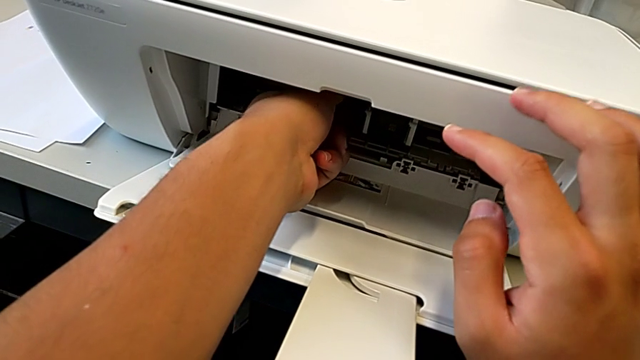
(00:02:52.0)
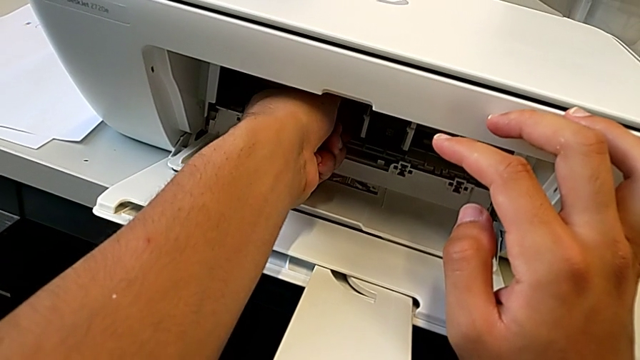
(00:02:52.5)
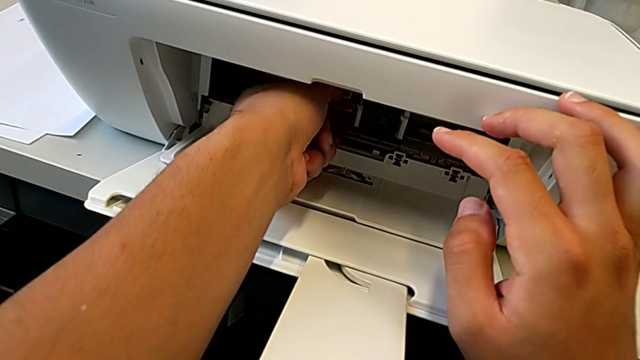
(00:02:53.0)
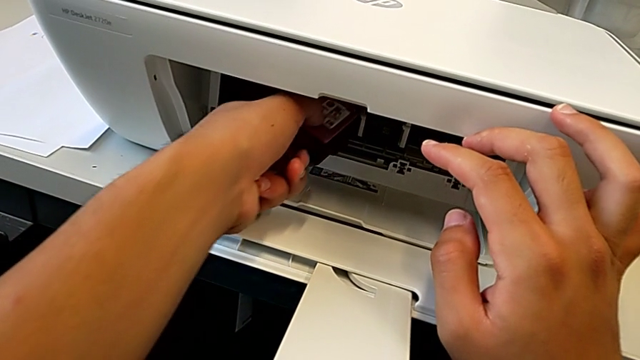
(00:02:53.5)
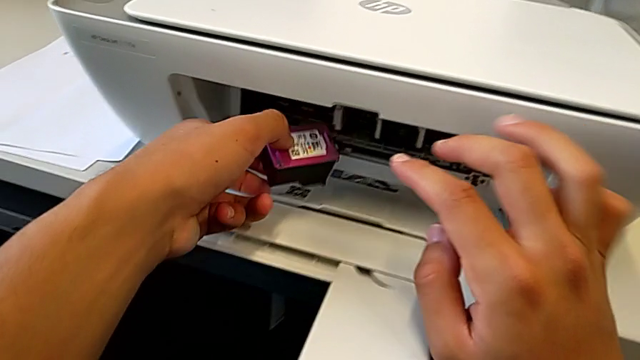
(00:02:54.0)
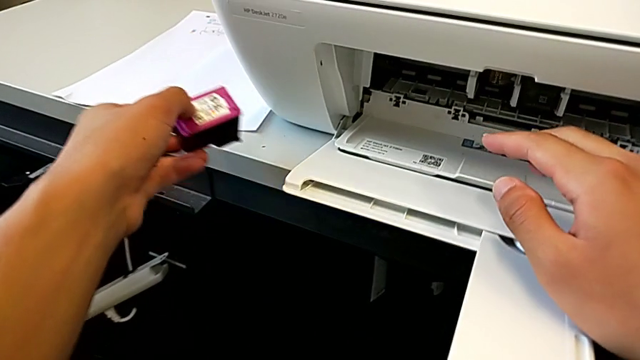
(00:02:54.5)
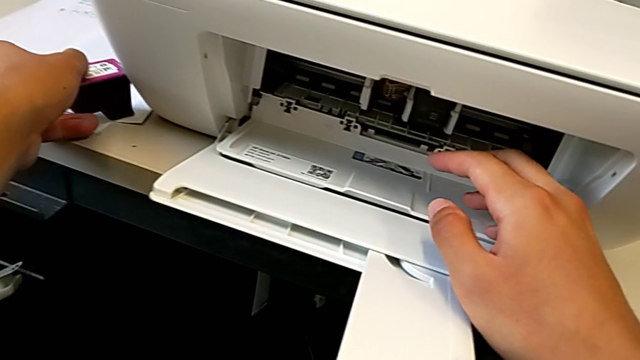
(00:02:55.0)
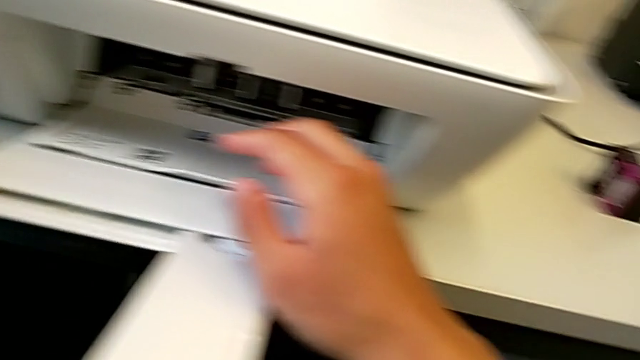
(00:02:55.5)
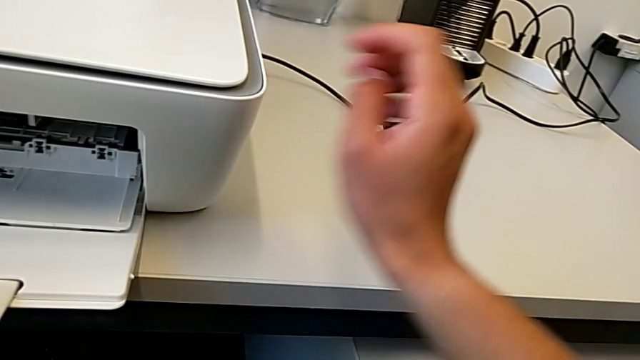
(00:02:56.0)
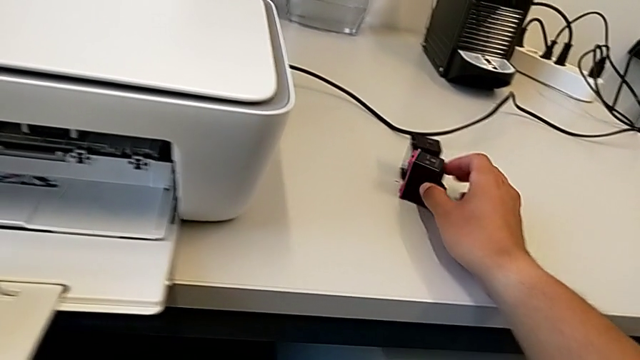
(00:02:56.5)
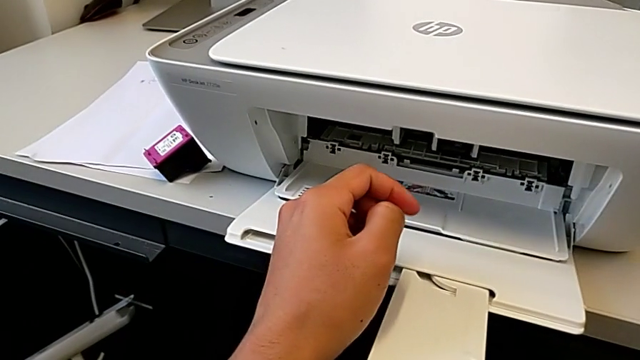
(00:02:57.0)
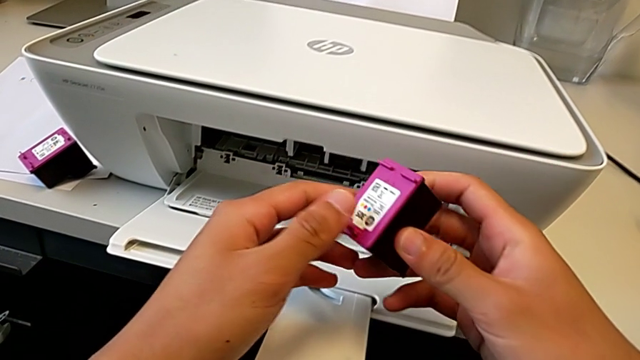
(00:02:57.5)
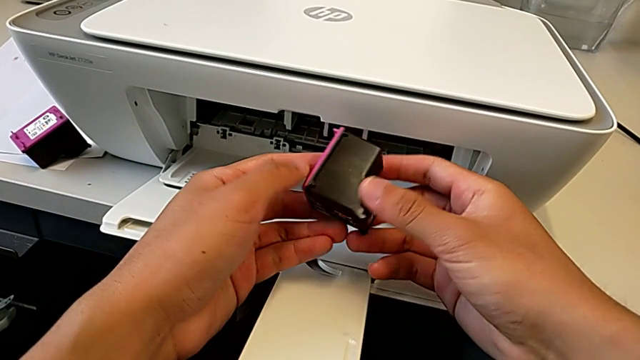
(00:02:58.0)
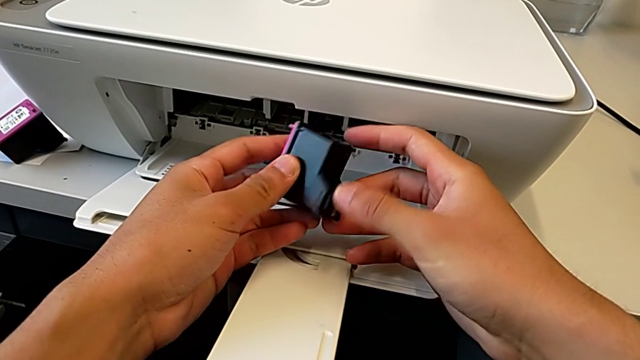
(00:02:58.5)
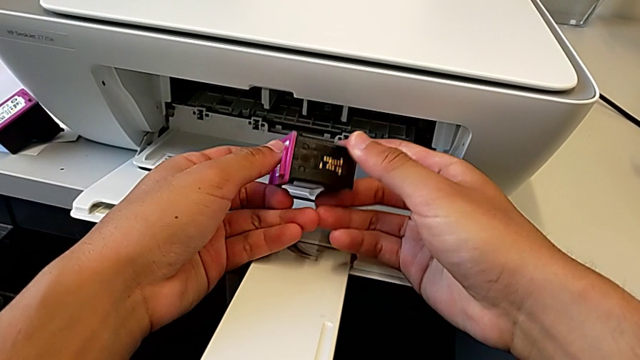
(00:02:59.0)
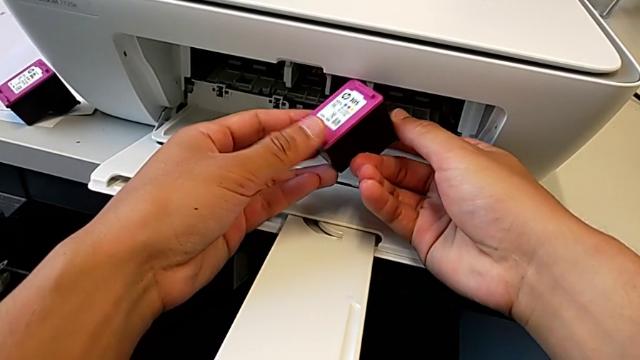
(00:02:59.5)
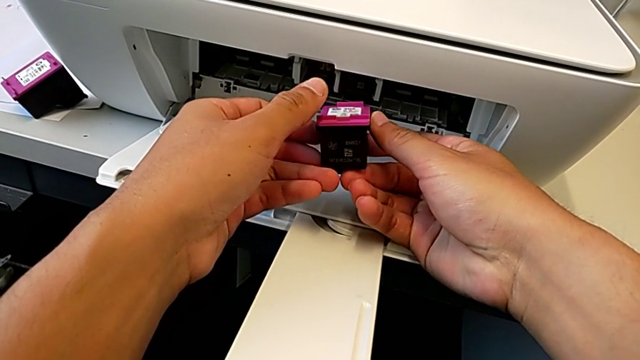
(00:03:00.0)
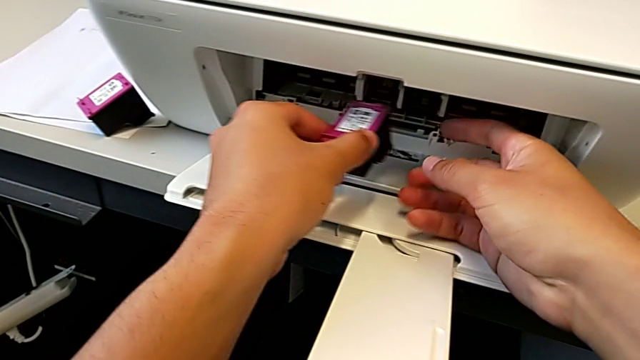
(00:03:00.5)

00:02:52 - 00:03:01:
The camera wearer is exchanging their ink cartridges. They withdraw the magenta ink cartridge and grab it.

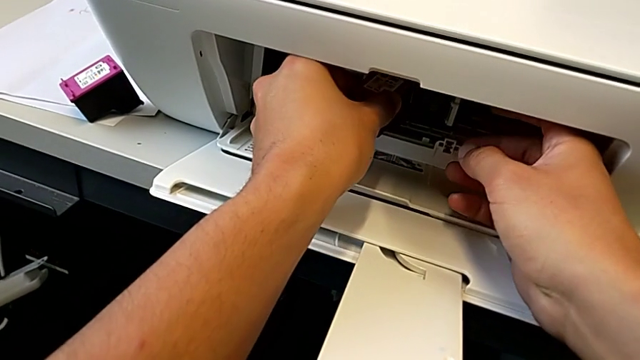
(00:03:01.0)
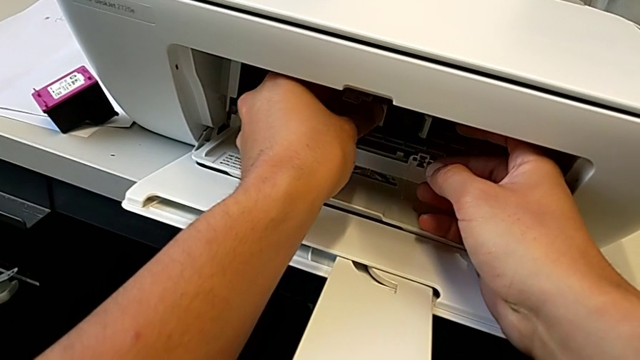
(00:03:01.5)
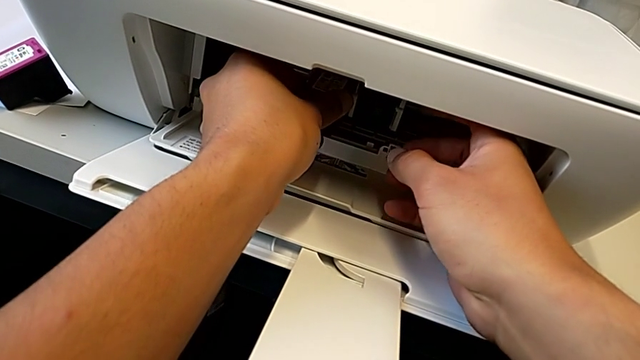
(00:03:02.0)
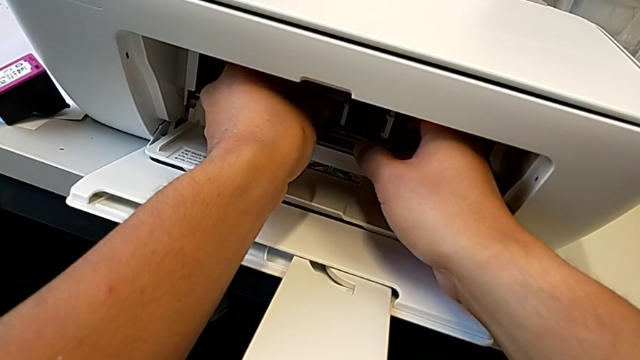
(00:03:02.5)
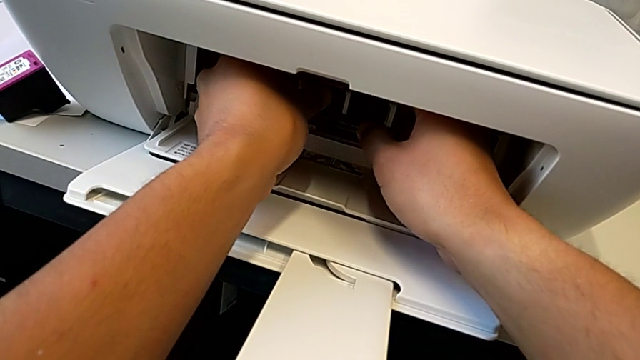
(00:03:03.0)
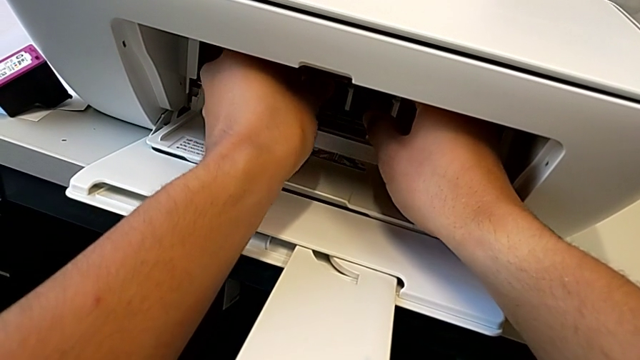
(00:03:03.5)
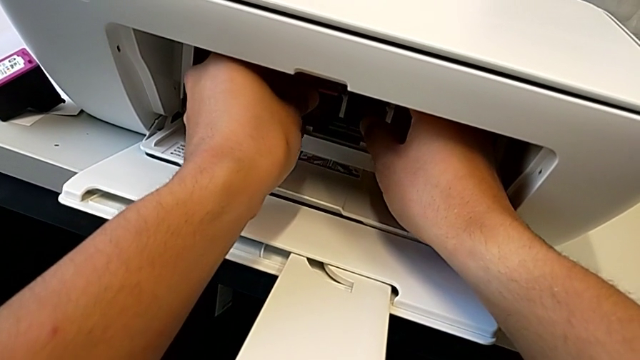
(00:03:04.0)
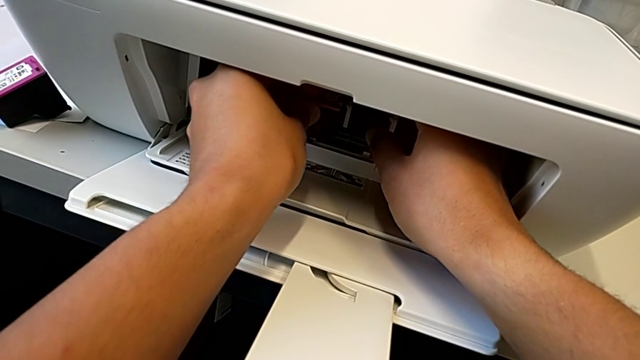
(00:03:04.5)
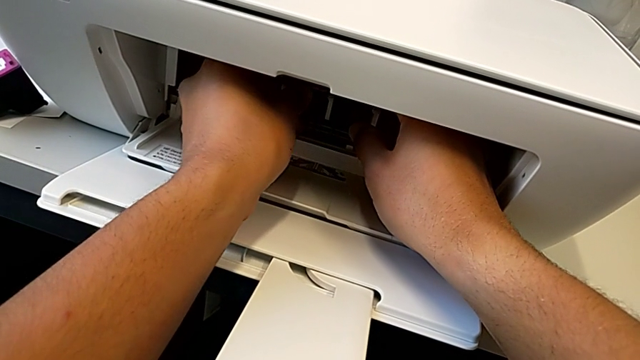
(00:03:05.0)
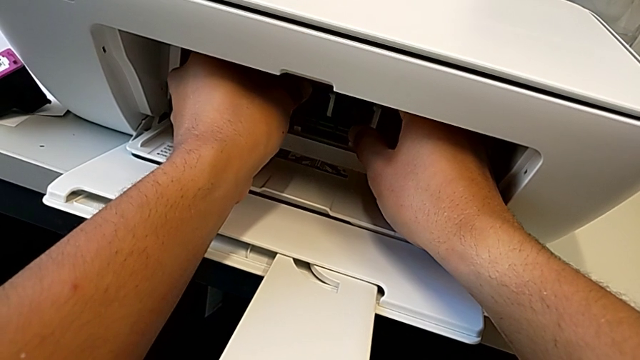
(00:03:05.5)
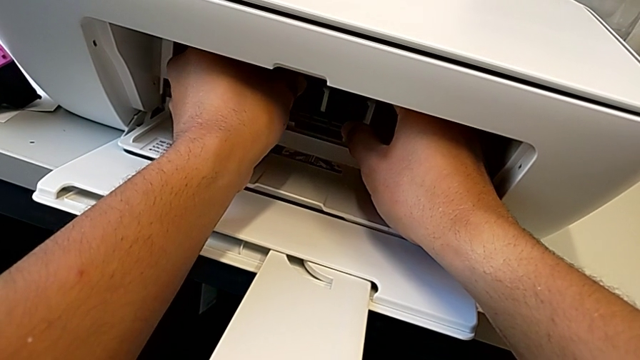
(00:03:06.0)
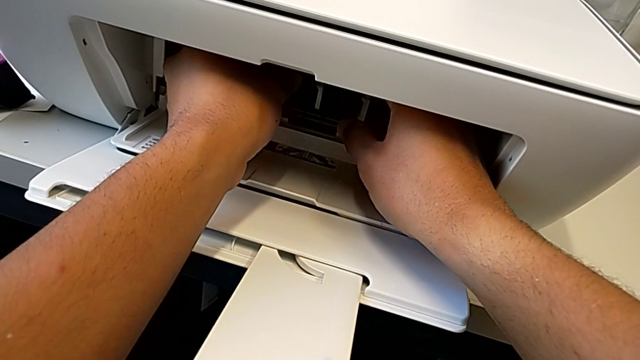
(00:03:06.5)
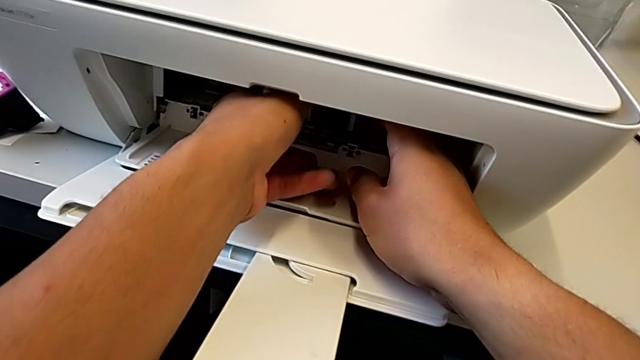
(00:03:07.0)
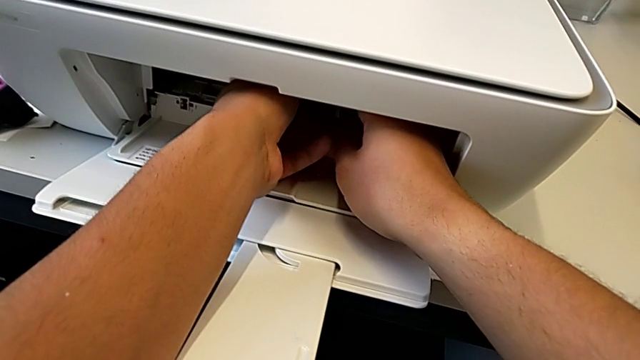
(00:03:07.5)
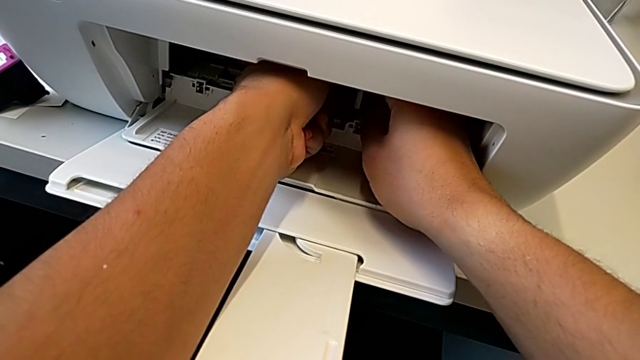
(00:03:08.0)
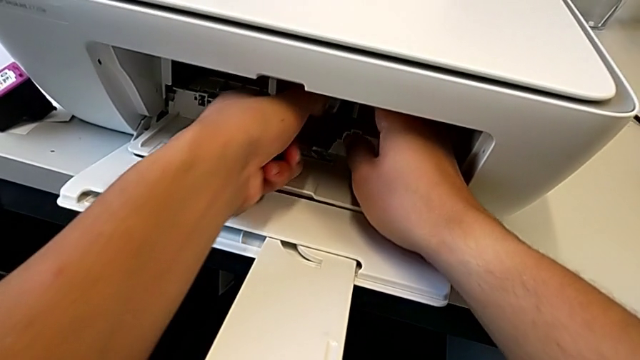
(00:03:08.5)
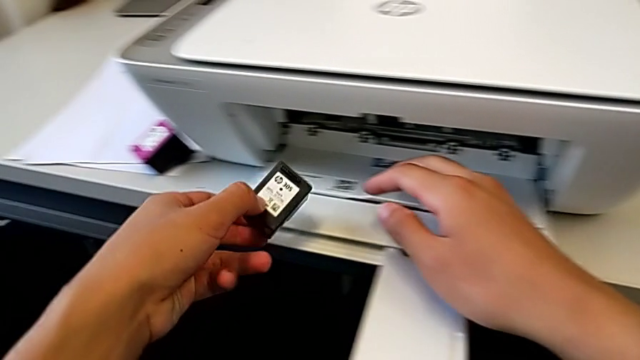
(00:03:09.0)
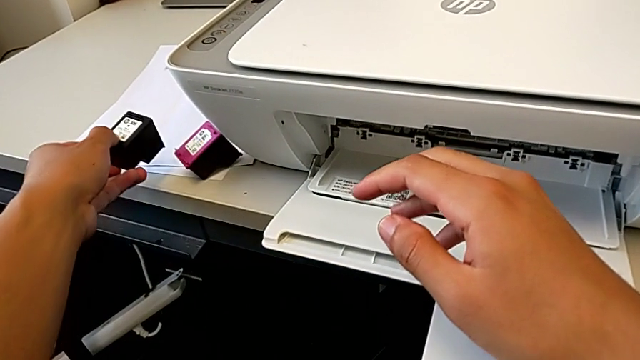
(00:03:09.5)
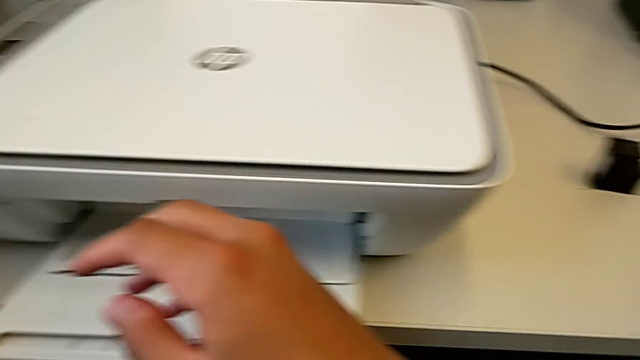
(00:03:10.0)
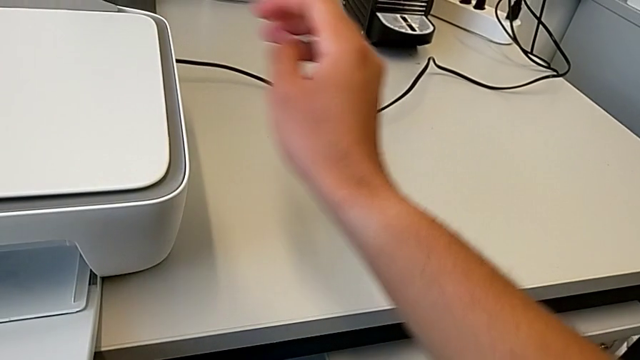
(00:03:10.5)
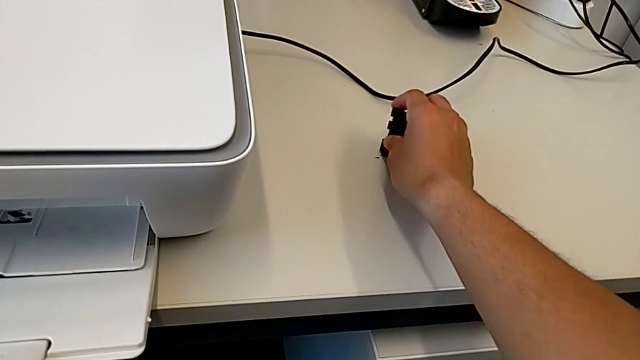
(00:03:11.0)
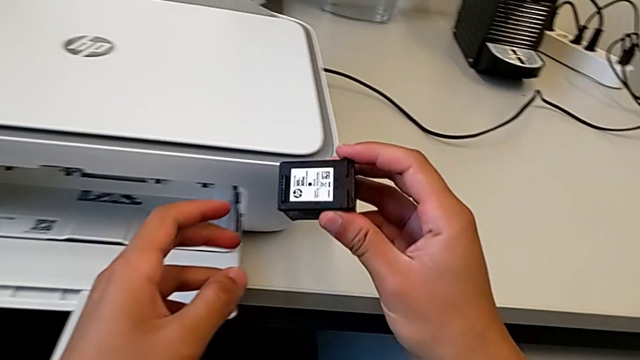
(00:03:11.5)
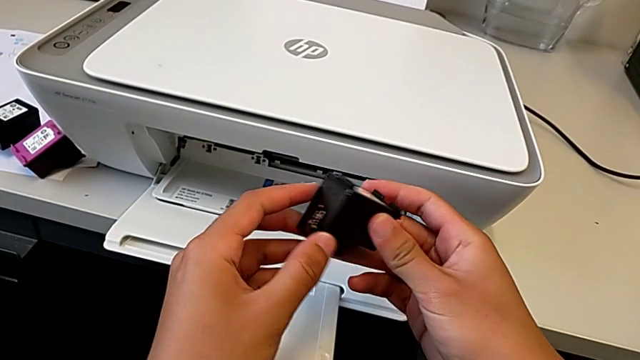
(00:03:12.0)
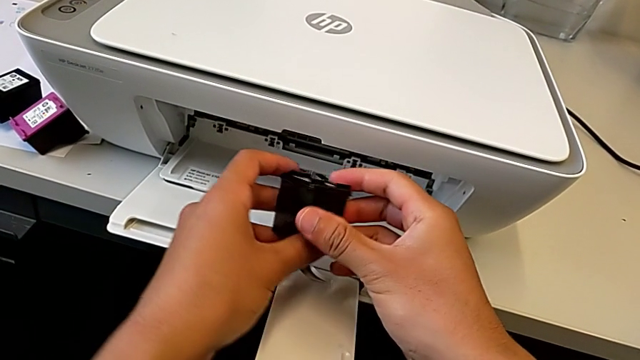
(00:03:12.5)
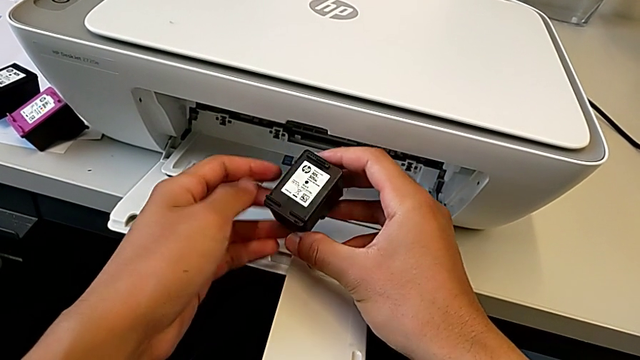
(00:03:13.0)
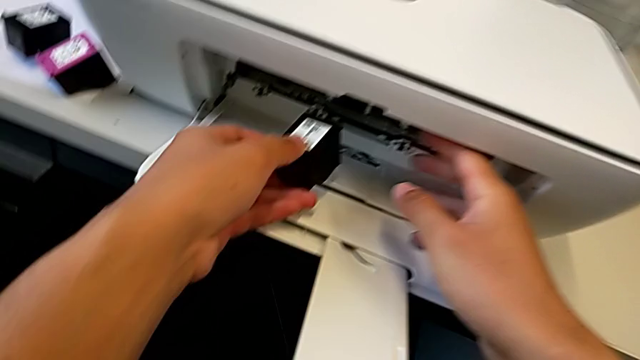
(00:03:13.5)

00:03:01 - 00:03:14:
The camera wearer is exchanging their ink cartridges. They place the magenta ink cartridge, withdraw the black ink cartridge and grab it.
